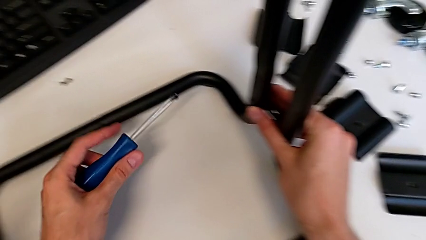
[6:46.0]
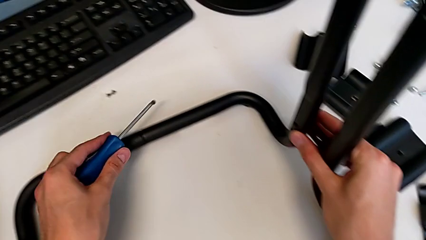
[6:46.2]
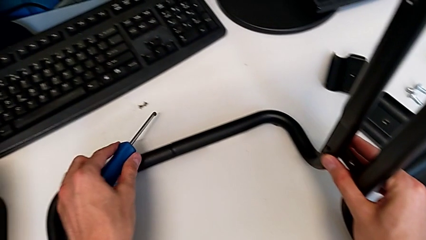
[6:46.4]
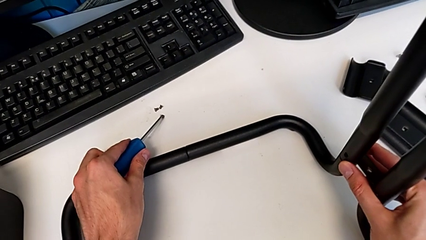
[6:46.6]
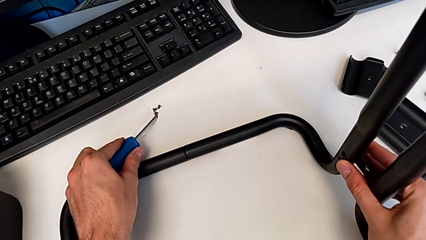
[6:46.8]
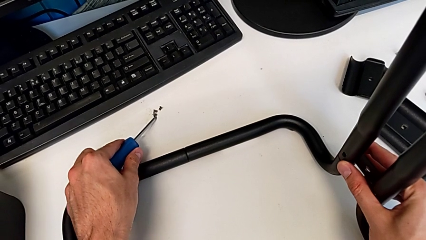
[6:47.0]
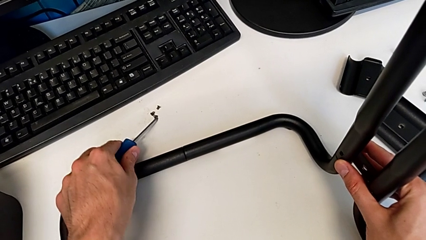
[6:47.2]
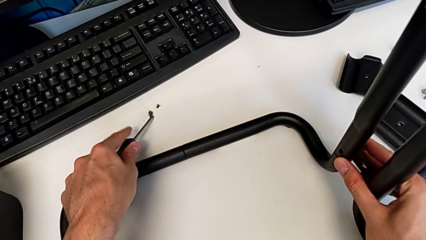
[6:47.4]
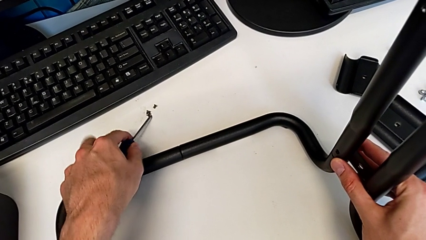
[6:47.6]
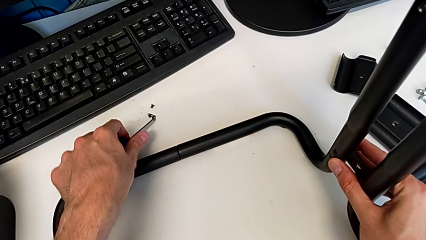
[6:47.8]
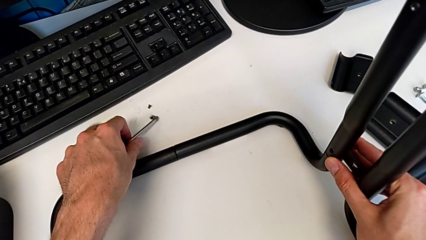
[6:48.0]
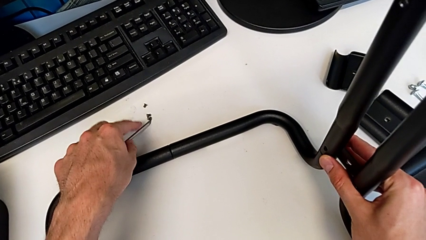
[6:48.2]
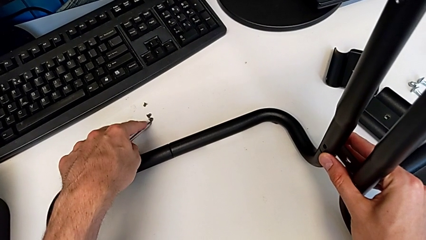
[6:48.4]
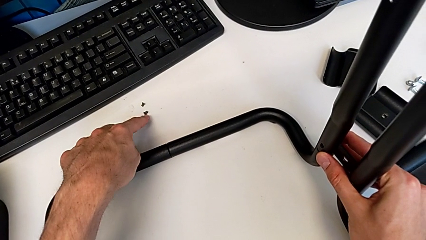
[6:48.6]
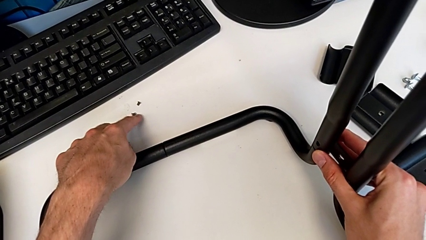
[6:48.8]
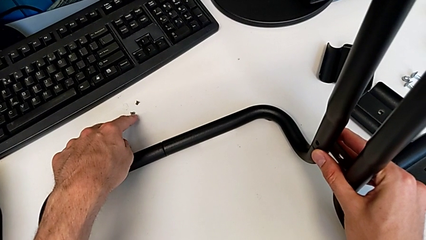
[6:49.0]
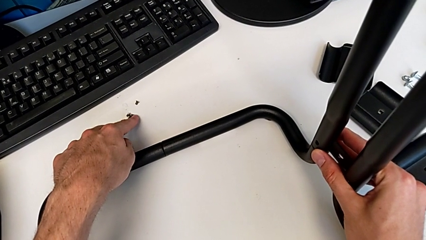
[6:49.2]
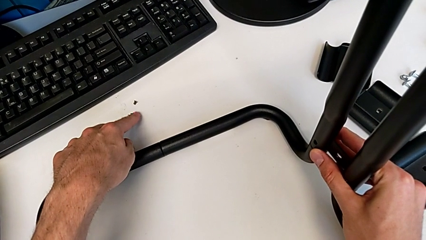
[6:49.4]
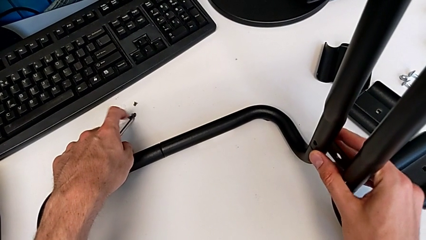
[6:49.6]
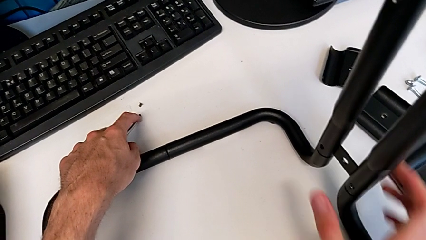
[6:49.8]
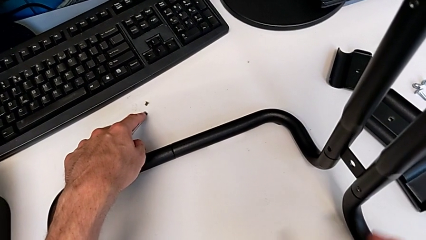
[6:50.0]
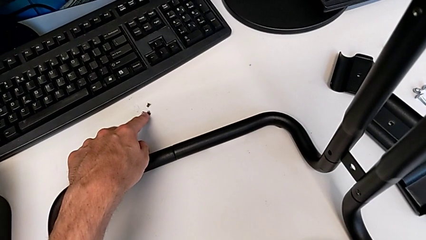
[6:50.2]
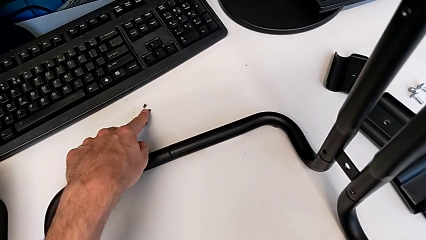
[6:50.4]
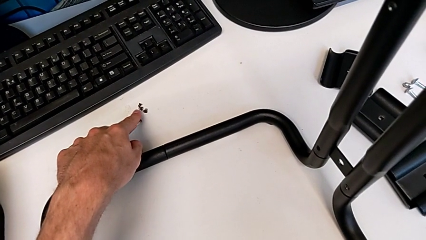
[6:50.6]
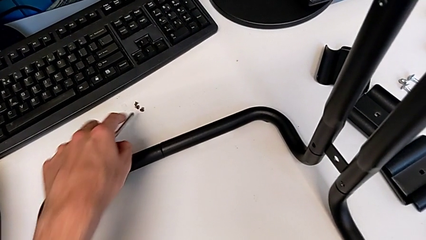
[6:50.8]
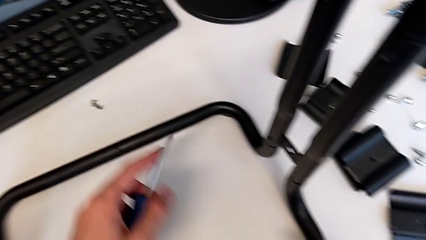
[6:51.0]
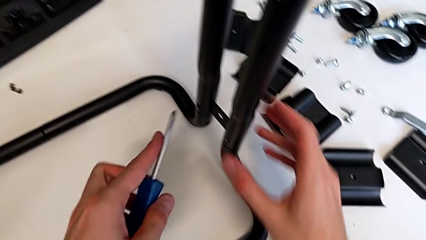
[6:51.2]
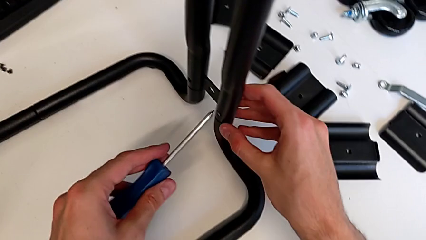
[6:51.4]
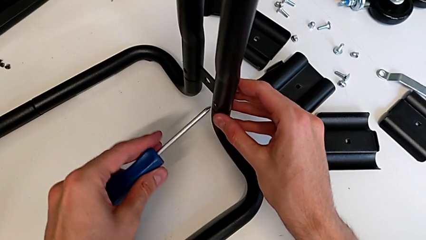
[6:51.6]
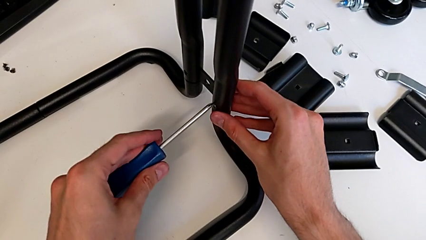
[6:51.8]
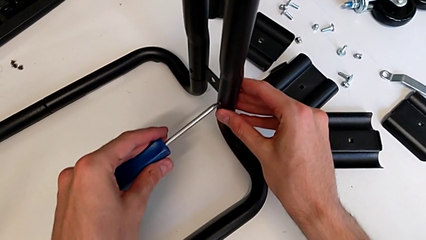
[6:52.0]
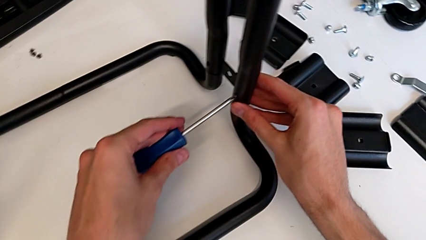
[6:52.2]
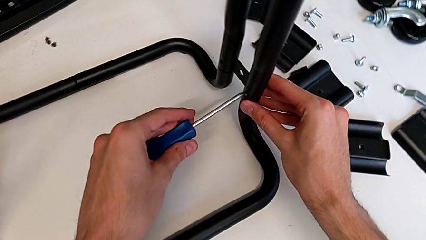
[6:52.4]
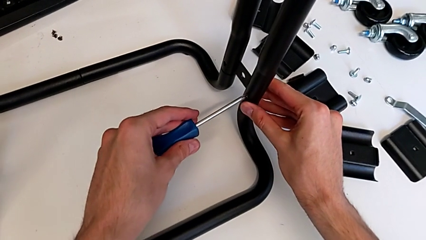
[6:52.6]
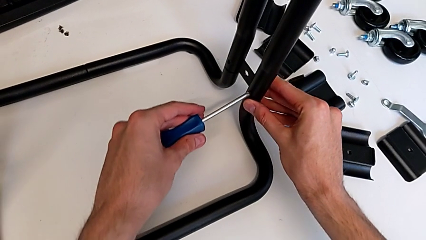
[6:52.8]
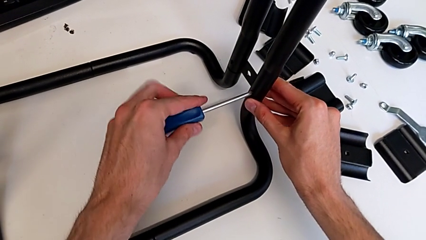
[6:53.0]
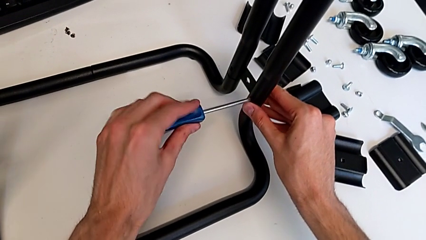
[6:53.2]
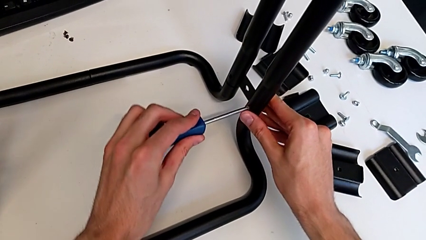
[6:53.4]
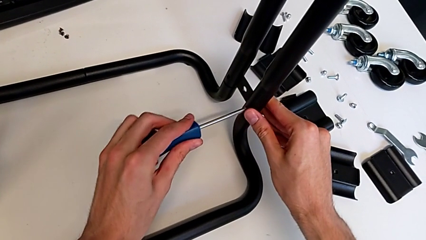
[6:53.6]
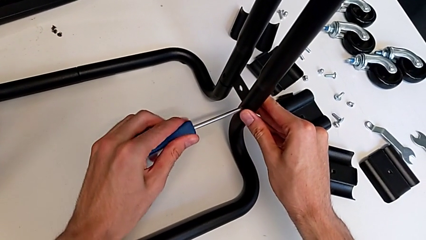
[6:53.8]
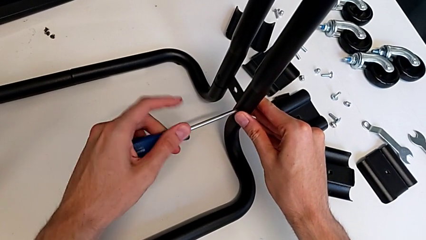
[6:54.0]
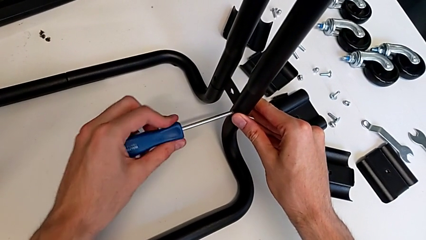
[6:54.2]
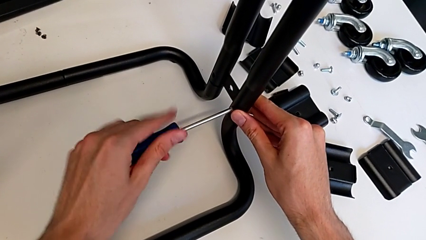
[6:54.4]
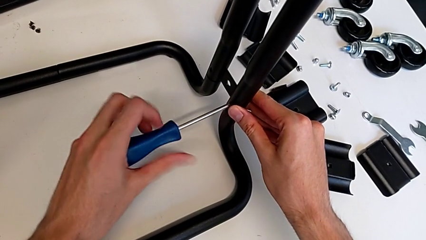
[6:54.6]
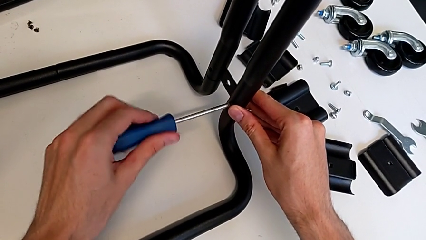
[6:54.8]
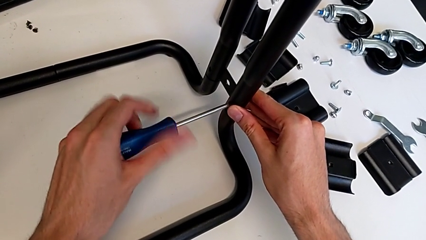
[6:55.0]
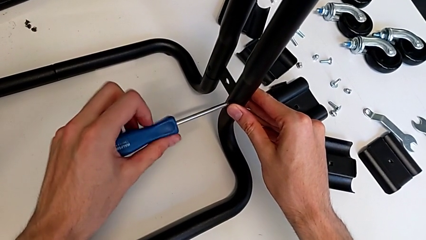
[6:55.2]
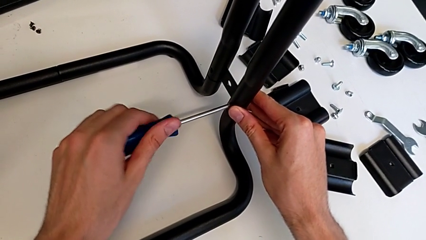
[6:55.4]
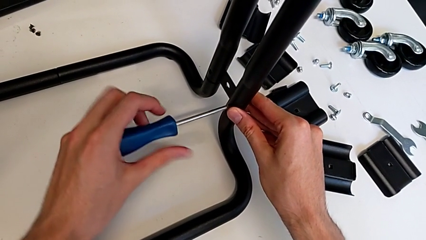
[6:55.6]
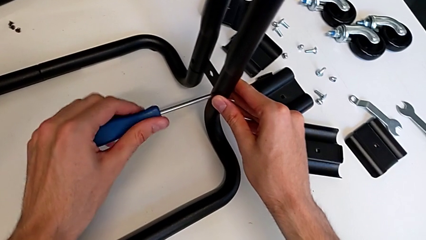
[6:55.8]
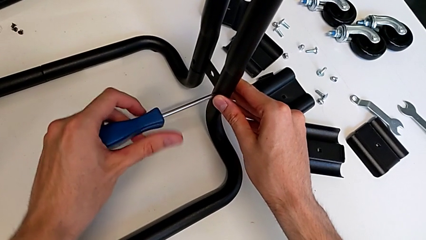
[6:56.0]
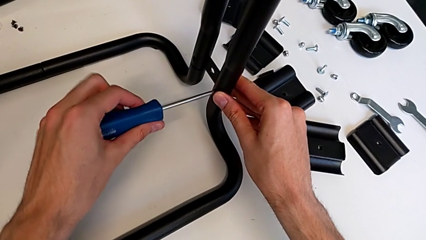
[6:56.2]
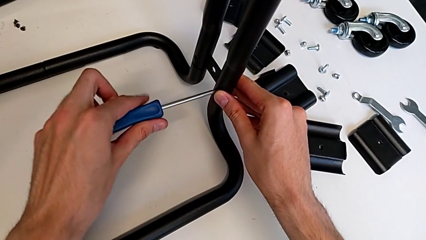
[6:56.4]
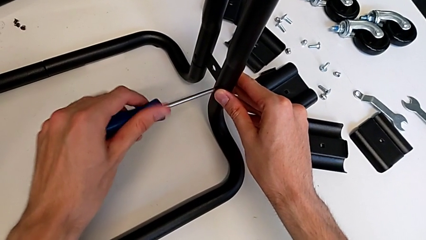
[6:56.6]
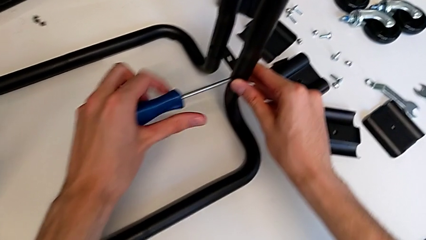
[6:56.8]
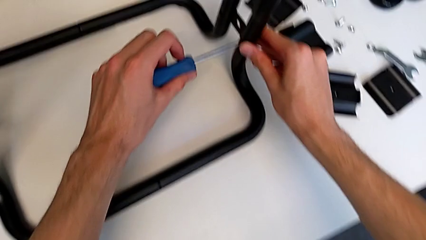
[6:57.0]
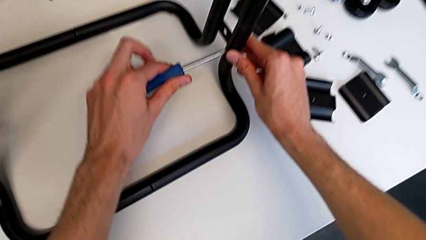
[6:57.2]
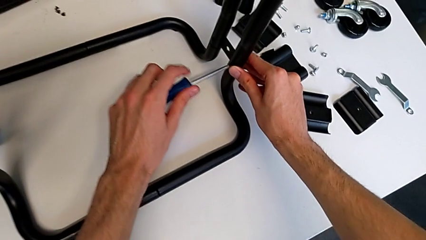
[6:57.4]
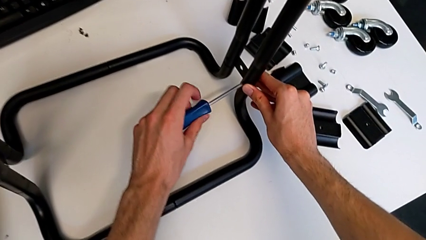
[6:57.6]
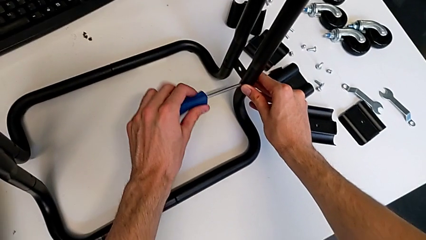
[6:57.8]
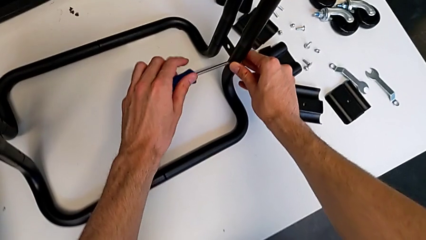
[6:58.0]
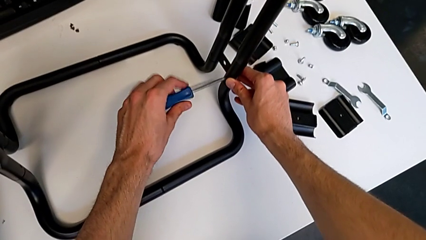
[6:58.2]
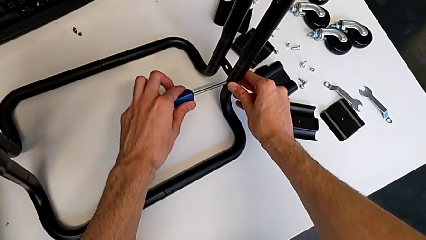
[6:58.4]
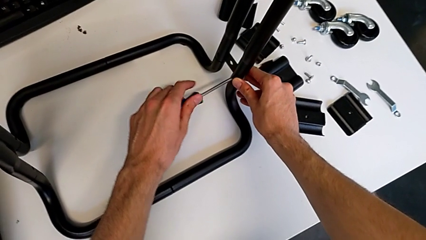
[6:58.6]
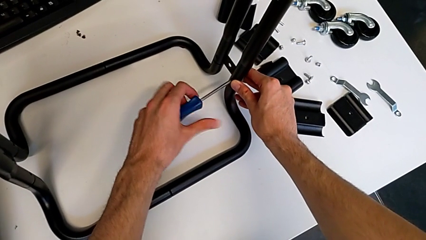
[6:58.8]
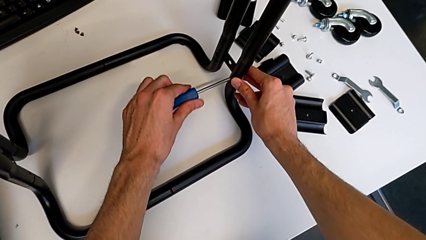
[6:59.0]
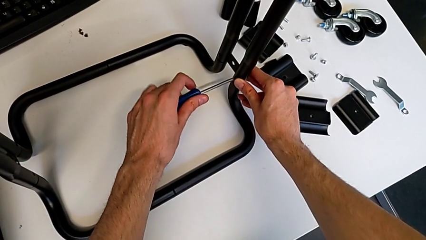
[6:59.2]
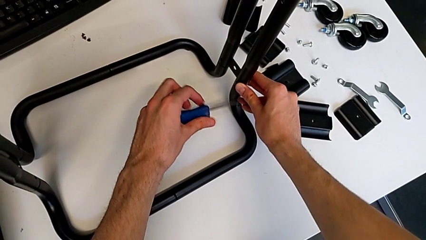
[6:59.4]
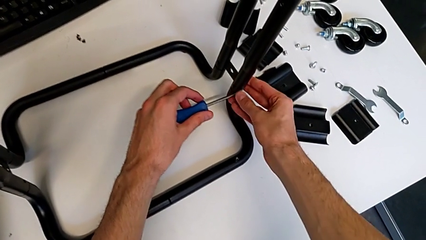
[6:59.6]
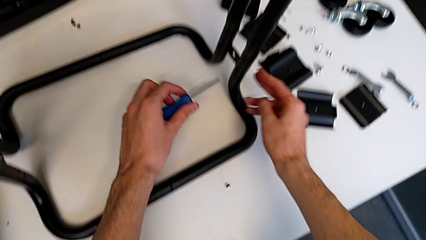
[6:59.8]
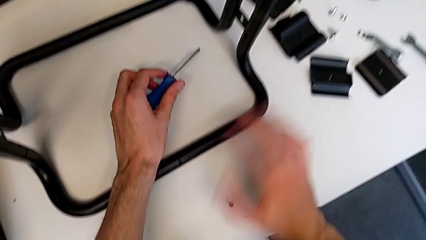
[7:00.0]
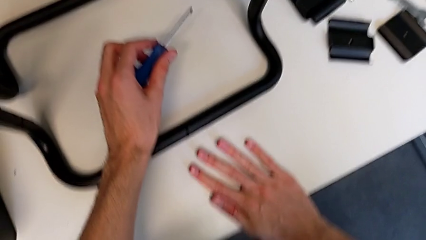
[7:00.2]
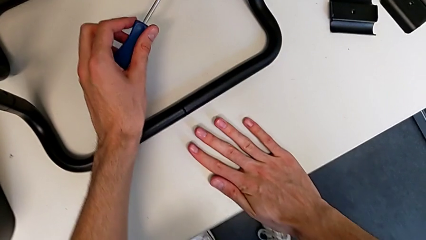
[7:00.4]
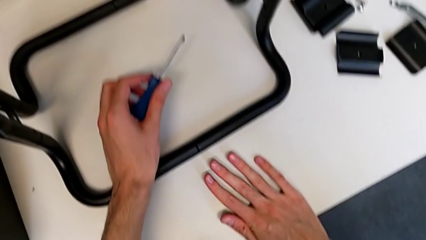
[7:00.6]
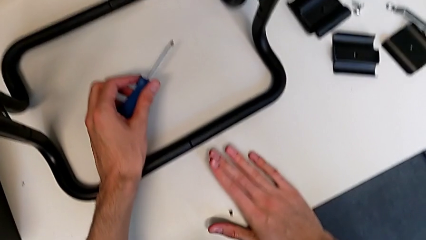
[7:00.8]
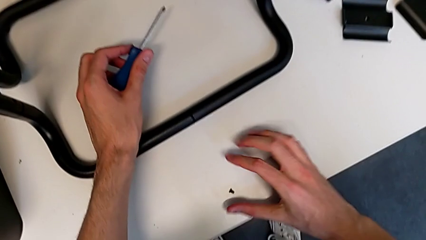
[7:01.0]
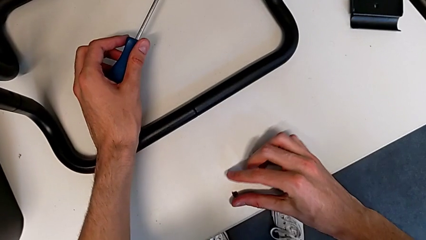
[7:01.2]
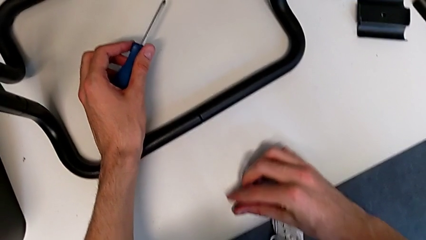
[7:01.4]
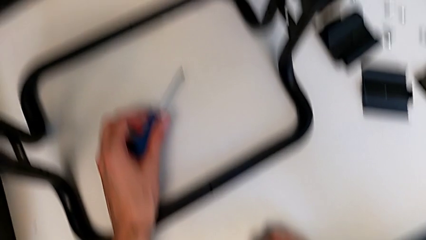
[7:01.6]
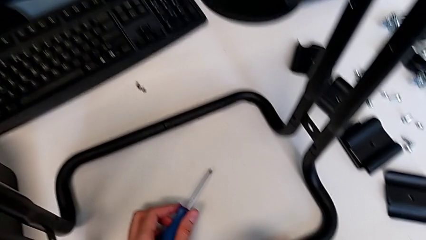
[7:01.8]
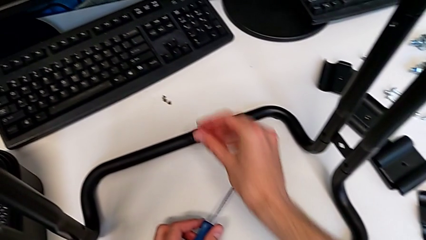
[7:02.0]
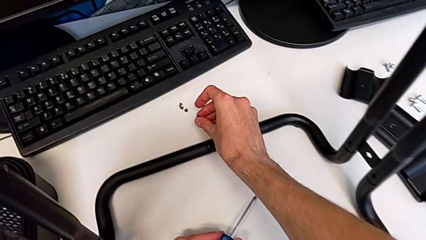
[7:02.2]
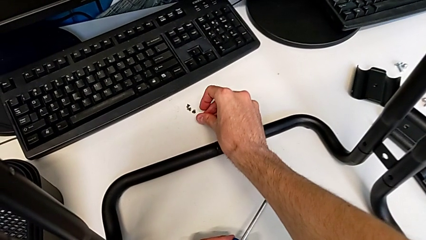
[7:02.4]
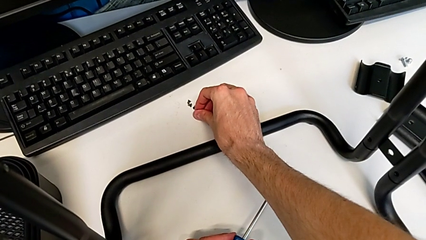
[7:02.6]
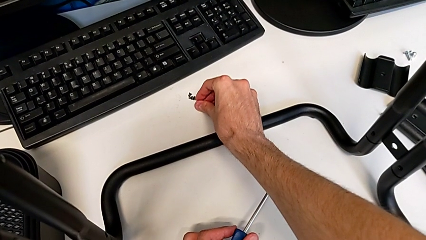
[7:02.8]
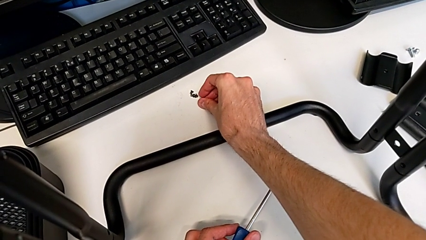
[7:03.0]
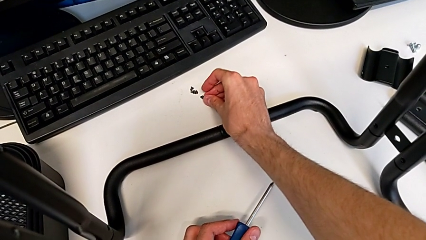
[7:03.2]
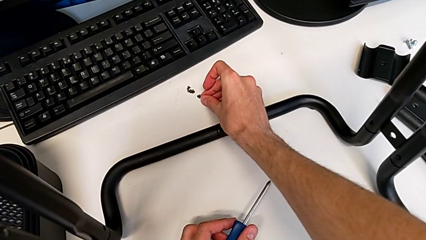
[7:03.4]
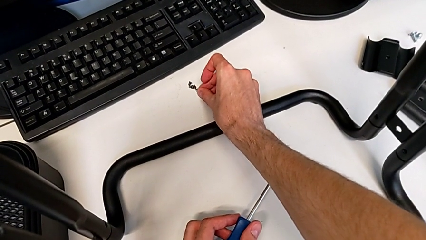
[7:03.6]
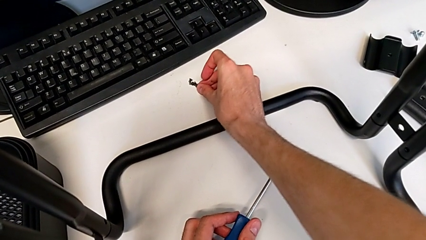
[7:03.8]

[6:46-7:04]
The camera wearer is disassembling the base. They place the screw, insert the screwdriver, unscrew the screw, withdraw the screwdriver, wrongly drop the screw, grab it and place it.
